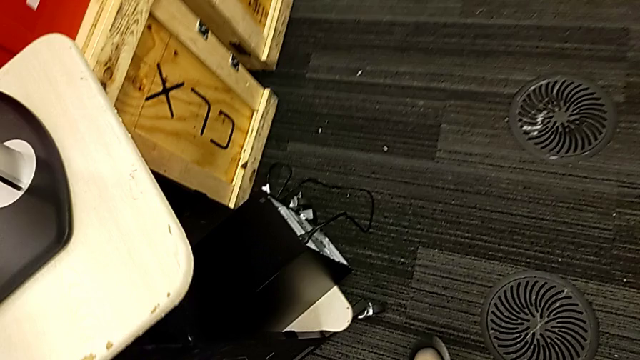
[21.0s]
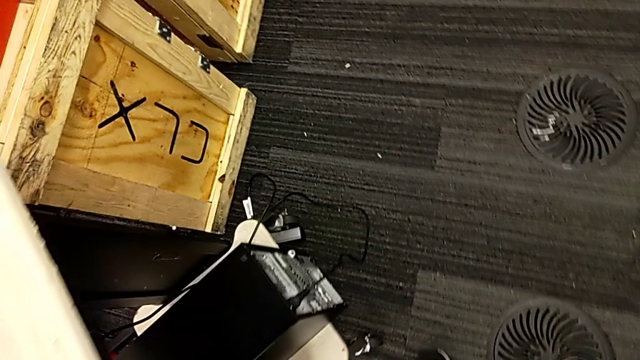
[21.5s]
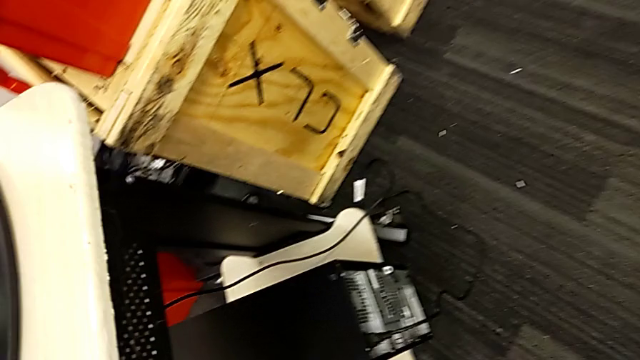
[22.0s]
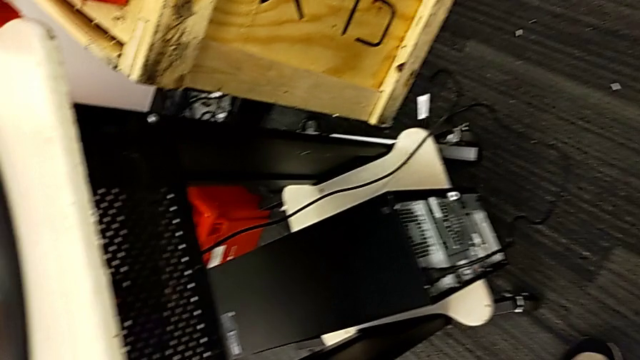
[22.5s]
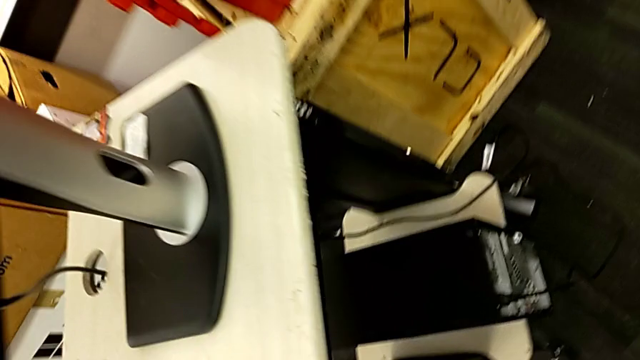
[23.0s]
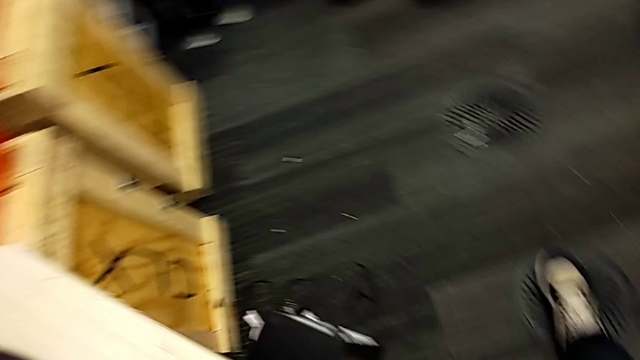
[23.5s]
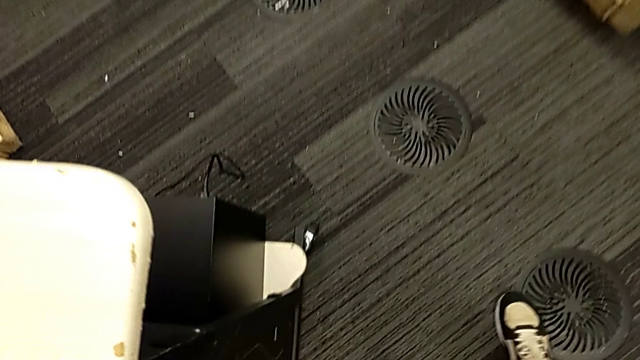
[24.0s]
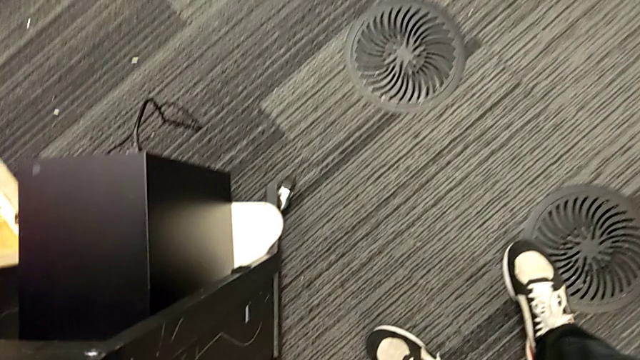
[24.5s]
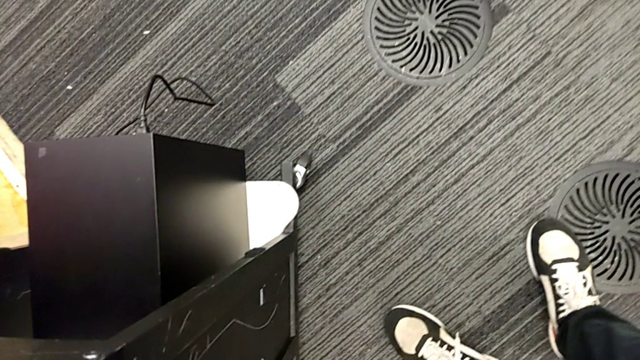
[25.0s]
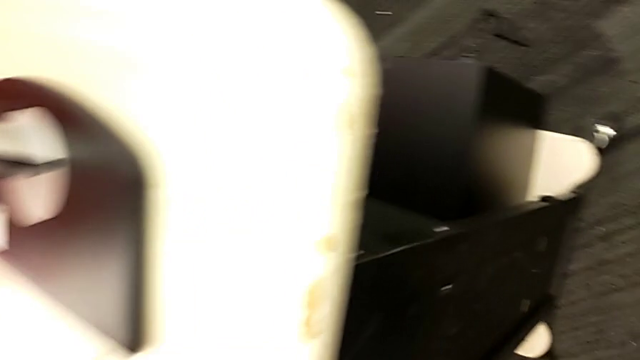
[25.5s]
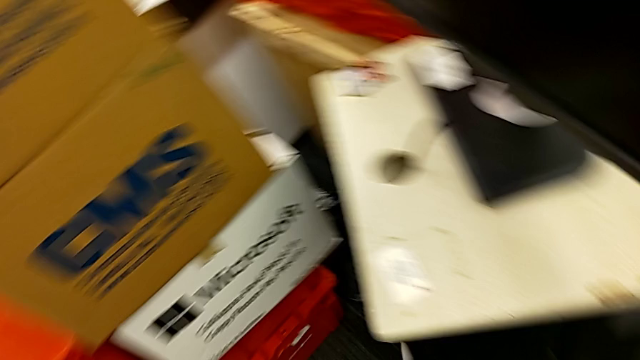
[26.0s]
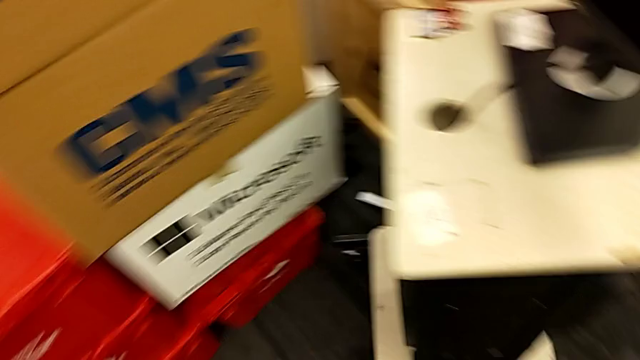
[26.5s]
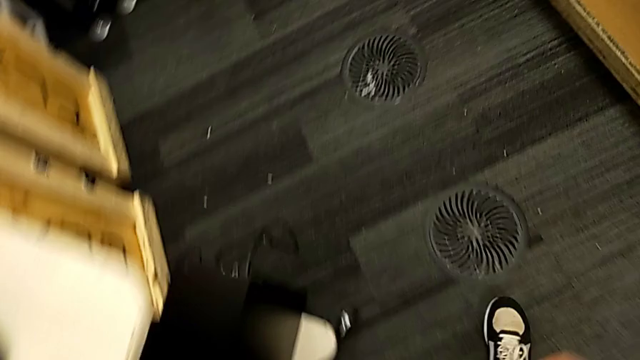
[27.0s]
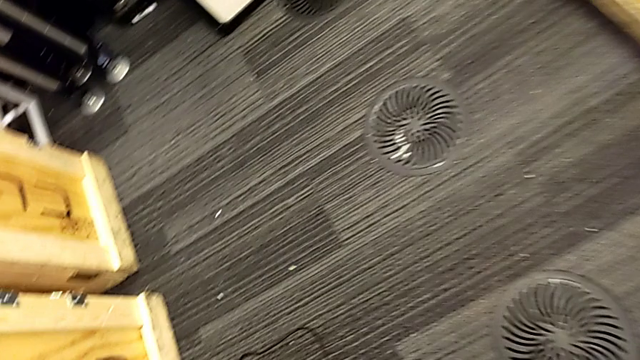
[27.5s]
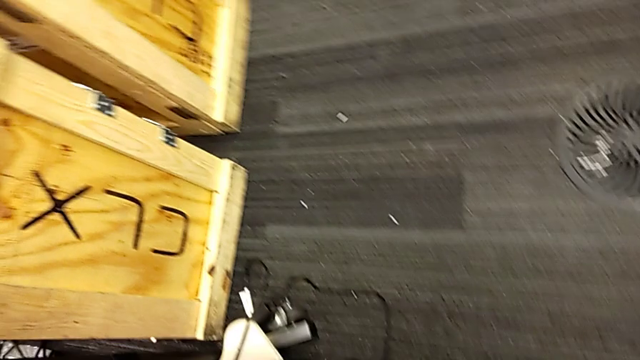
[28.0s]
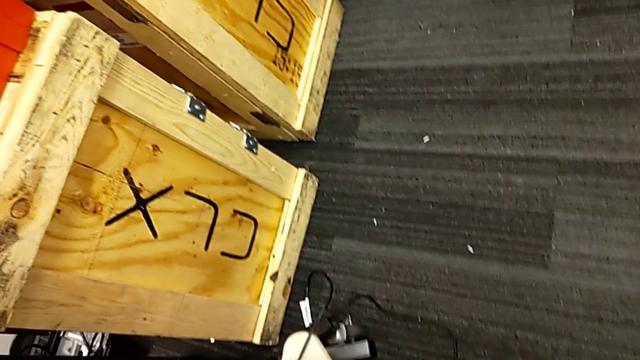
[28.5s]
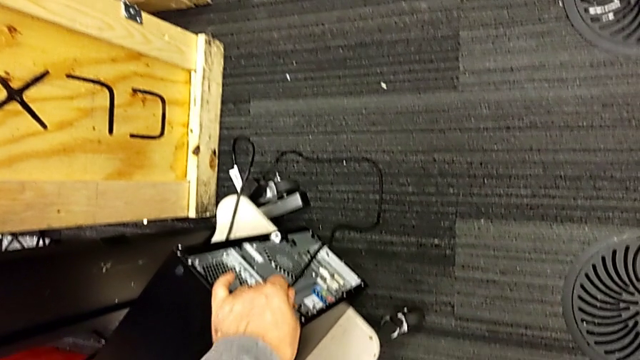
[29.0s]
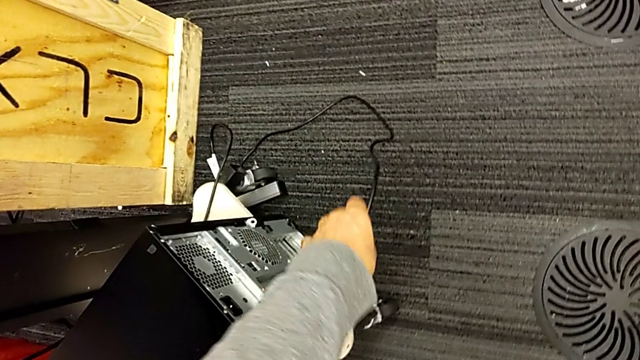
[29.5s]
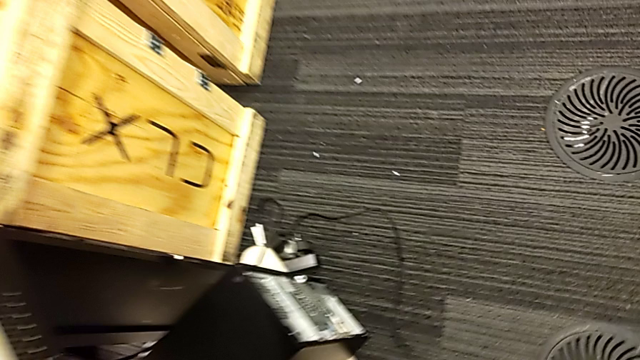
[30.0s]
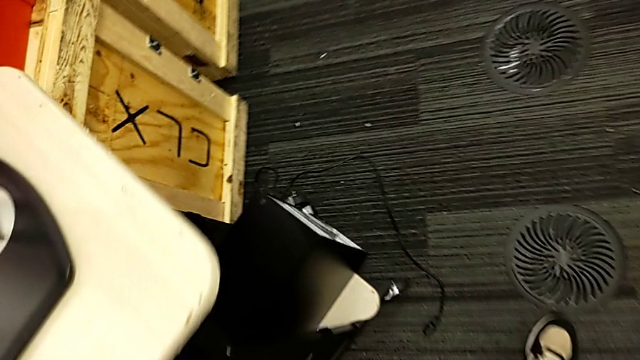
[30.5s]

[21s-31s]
The camera wearer unplugs the black cable power supply. They withdraw the black cable power supply.

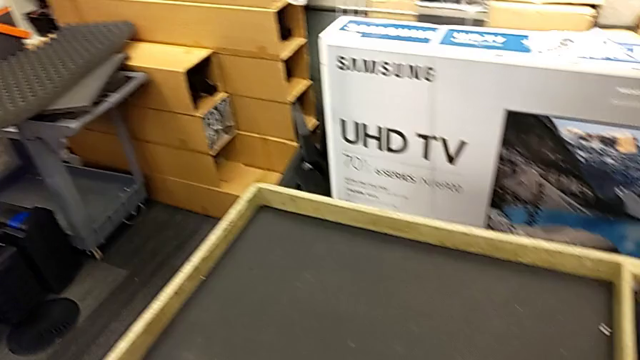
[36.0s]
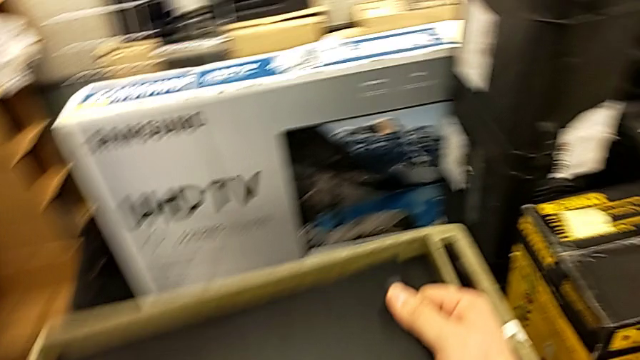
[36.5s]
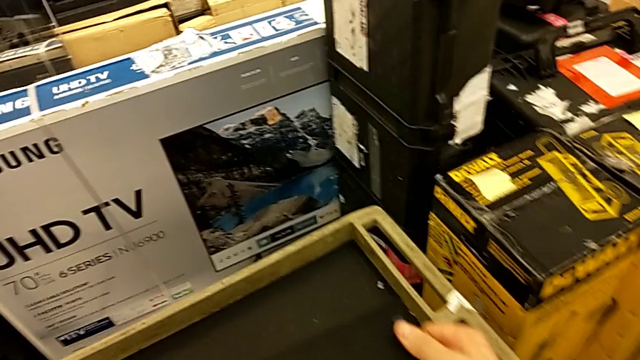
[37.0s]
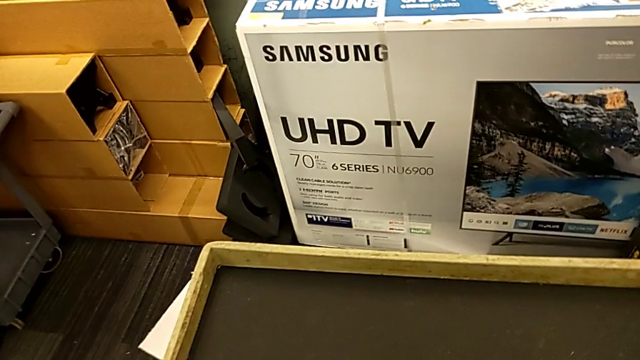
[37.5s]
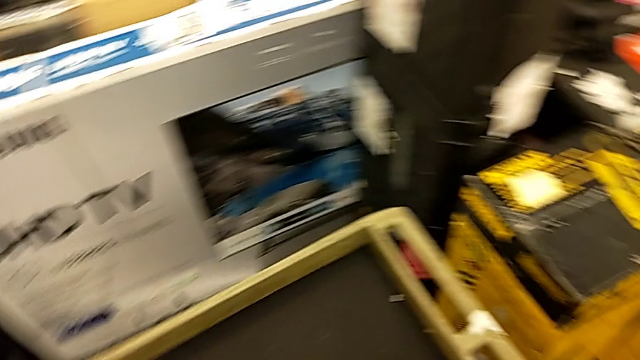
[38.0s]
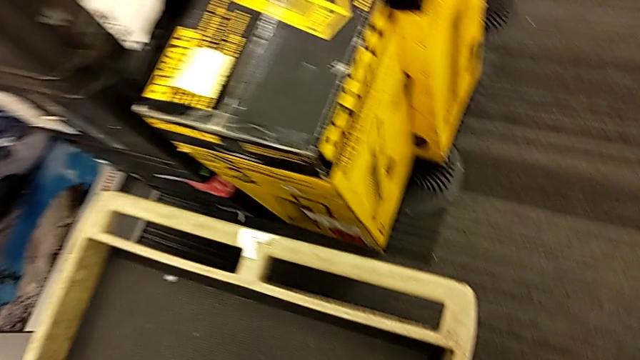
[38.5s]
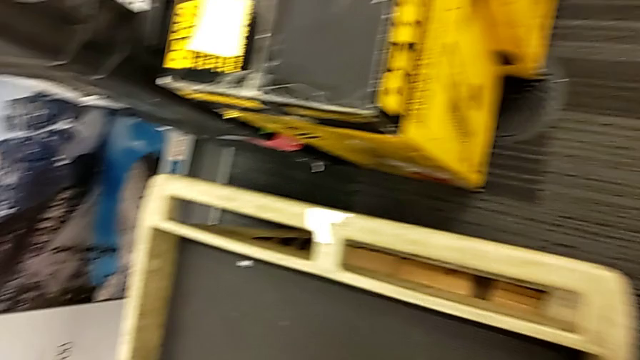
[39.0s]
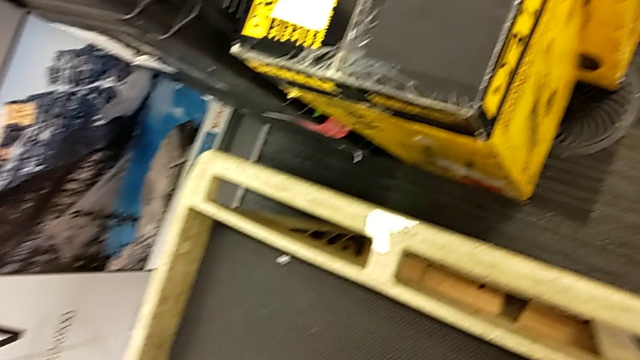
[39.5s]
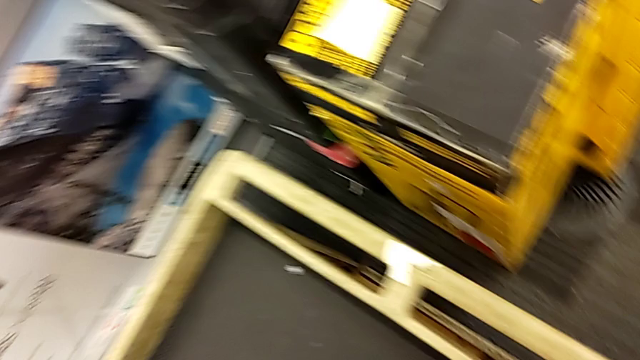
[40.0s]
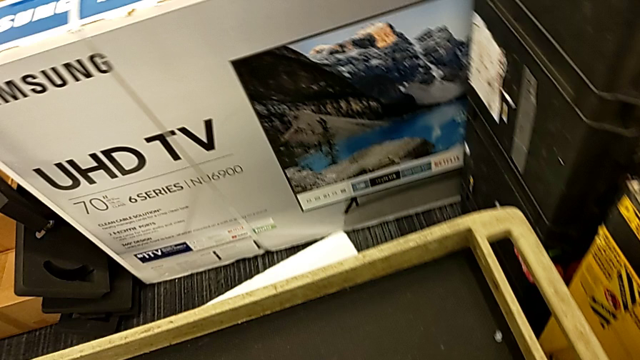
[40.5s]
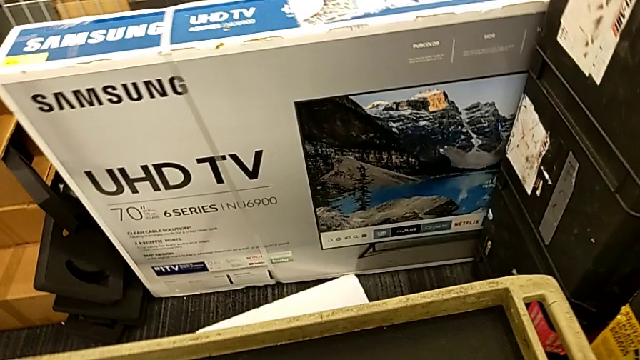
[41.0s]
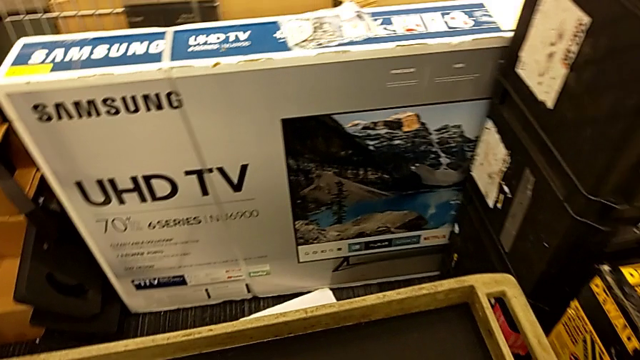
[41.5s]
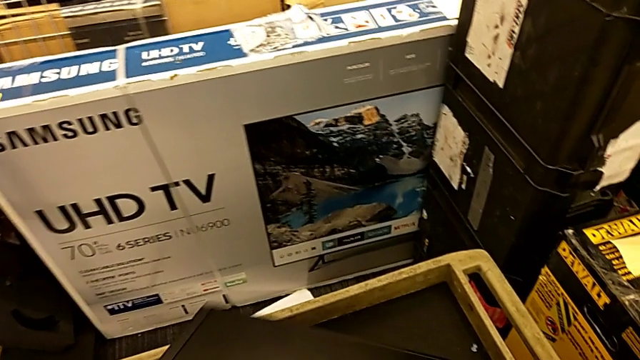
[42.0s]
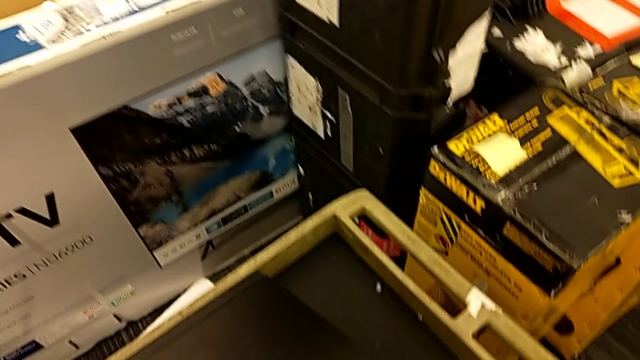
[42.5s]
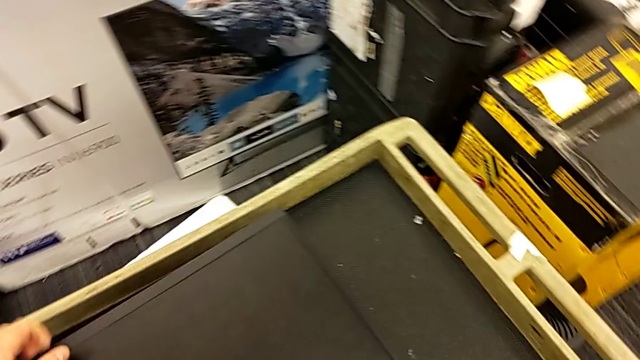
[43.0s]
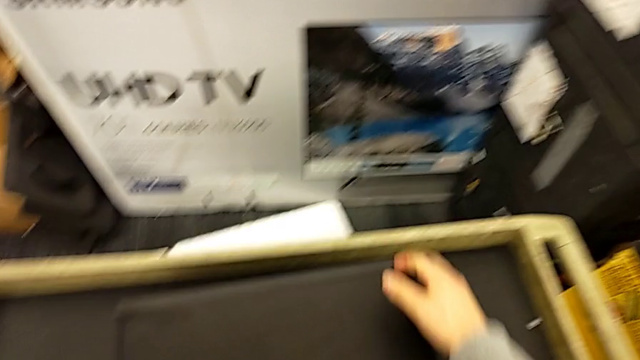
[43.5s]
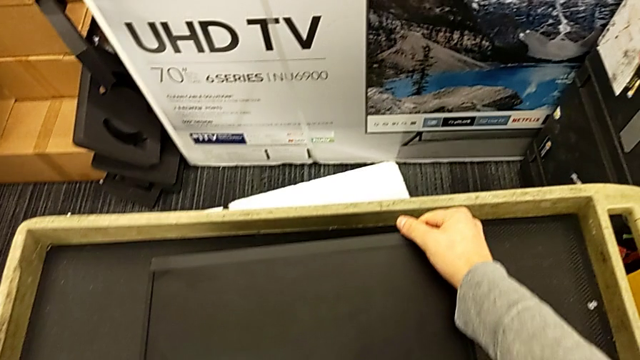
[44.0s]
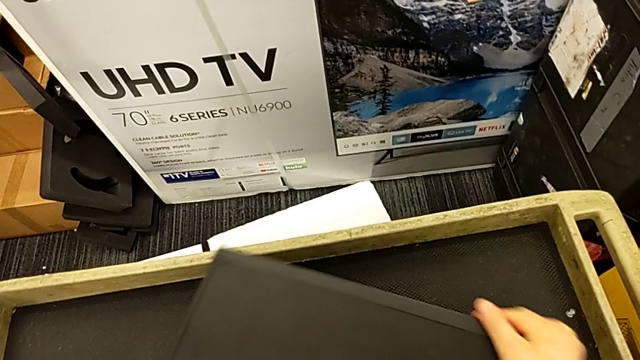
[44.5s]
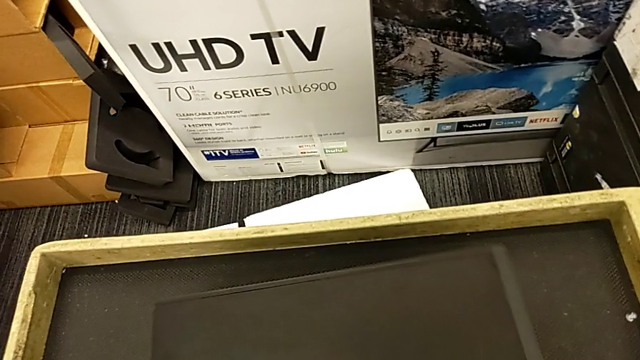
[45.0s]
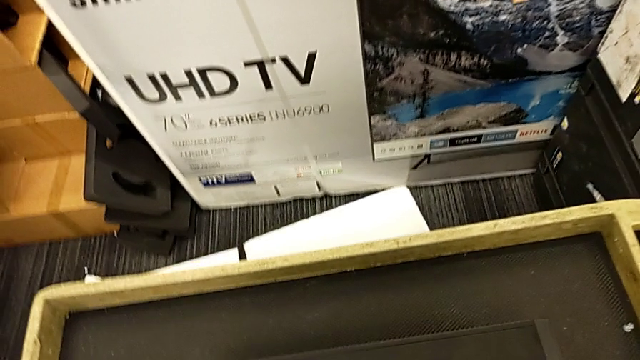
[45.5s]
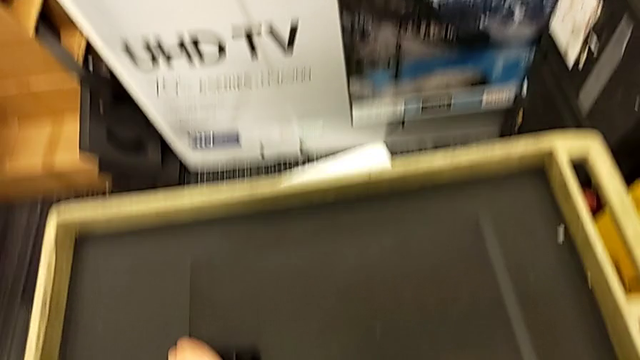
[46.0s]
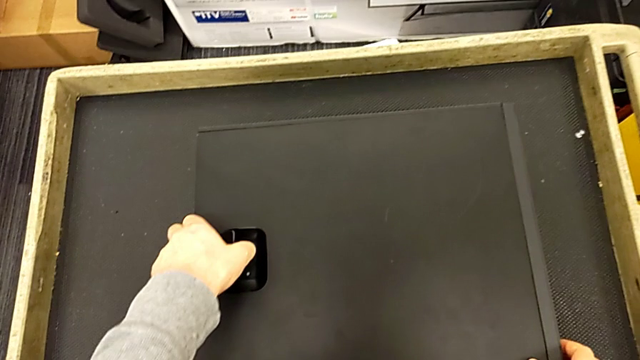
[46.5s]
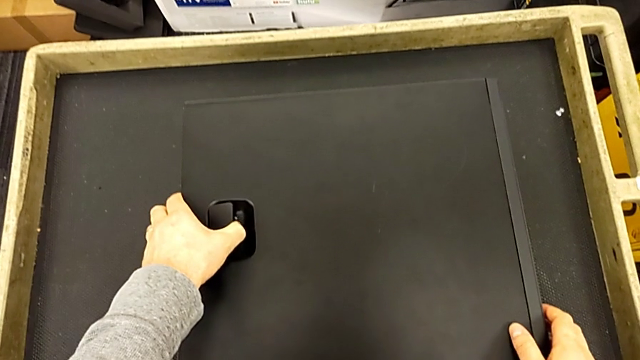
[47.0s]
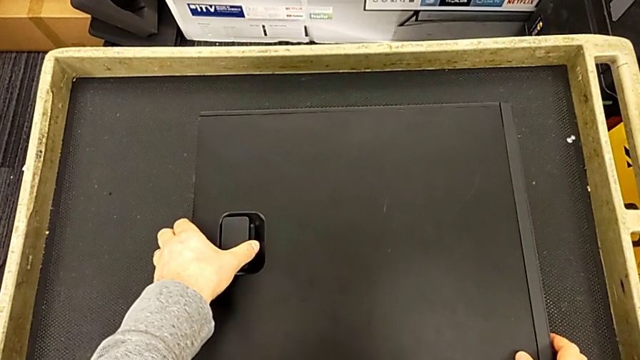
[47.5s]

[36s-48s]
The camera wearer is opening the computer. They grab the black computer tower, place it and begin to pull the black cover.
